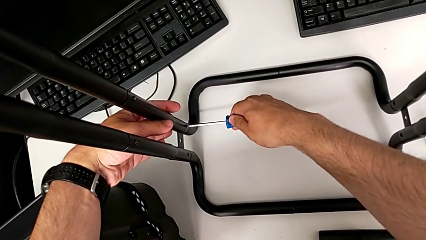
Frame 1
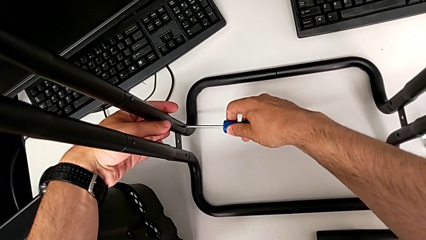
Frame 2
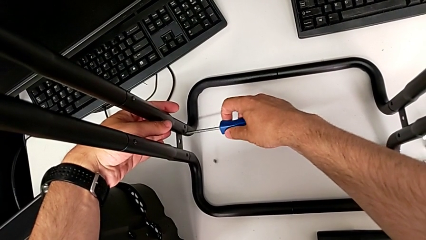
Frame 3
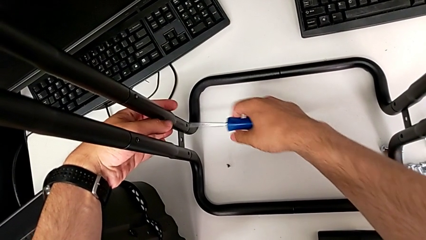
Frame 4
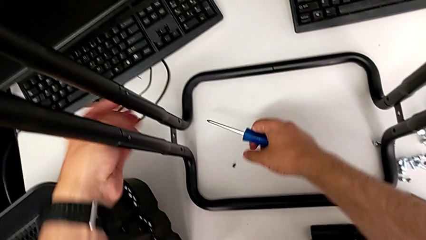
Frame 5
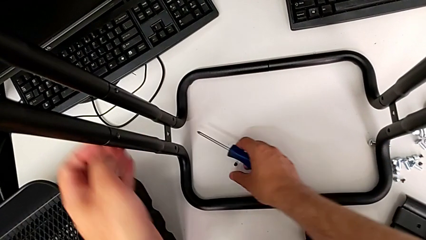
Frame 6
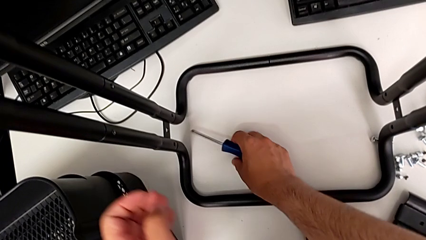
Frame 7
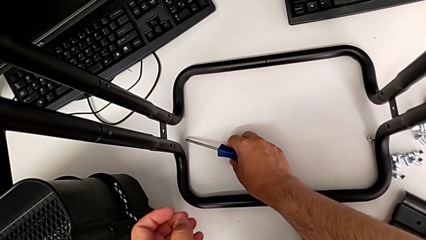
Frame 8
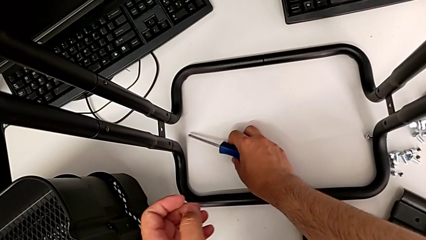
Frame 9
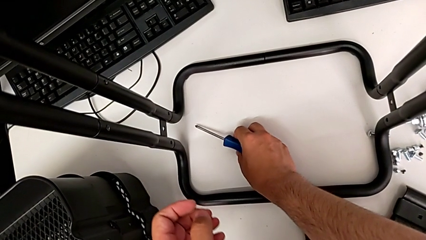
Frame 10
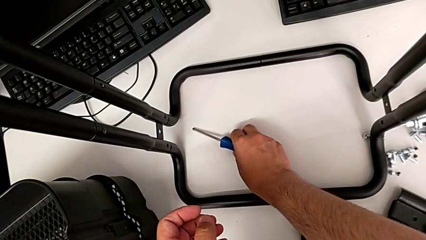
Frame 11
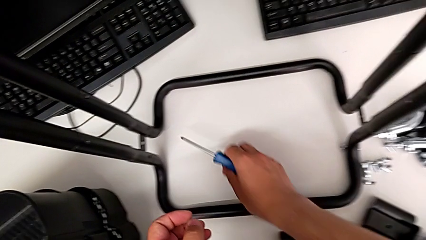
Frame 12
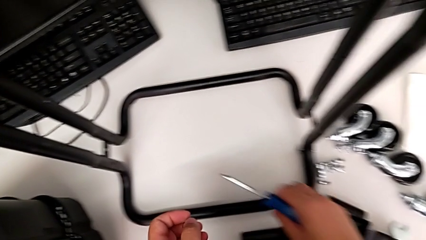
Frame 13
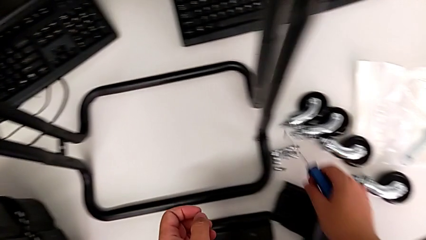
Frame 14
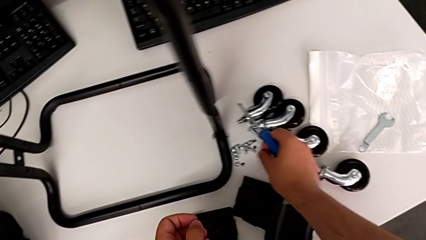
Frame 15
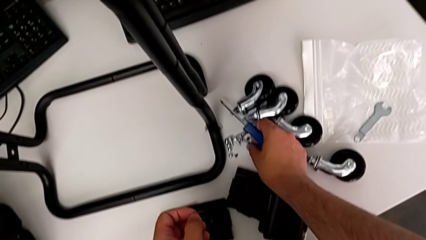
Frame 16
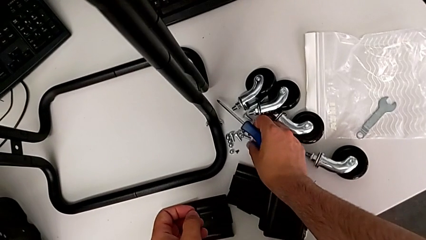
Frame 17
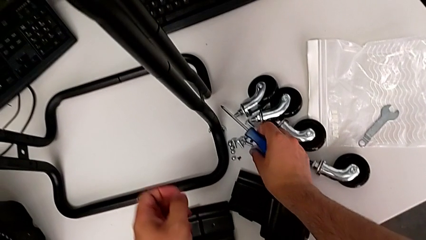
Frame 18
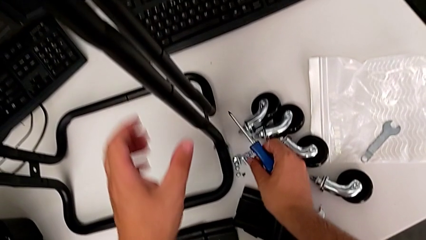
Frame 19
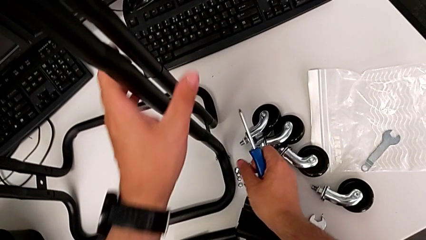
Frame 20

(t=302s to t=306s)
The camera wearer is unscrewing the second side bar. They grab the second screw and place it.

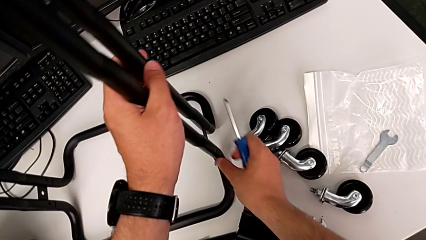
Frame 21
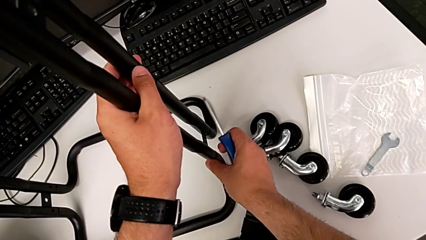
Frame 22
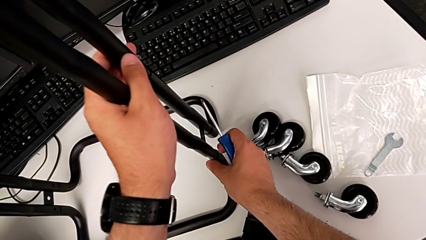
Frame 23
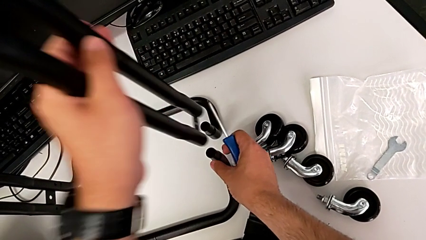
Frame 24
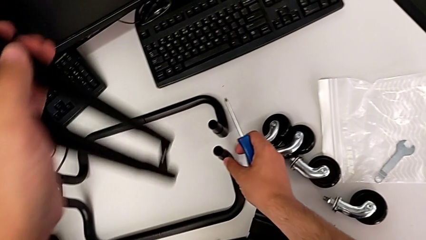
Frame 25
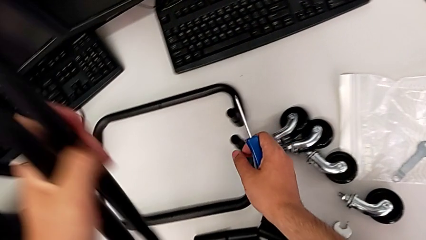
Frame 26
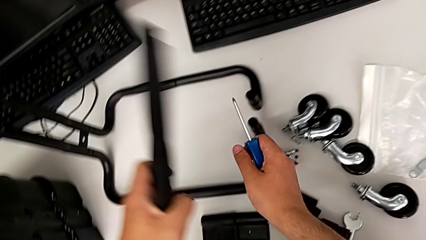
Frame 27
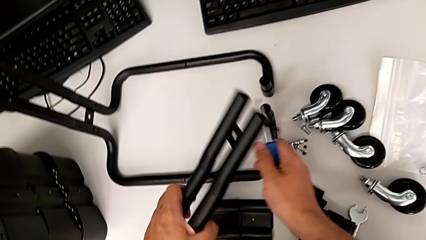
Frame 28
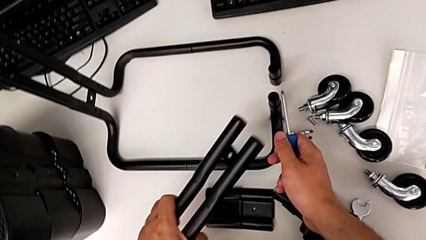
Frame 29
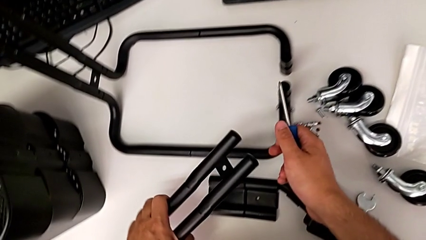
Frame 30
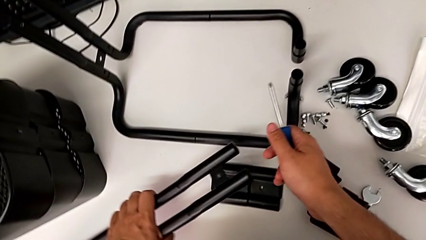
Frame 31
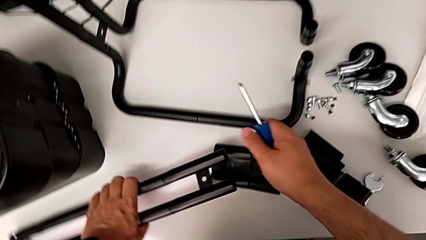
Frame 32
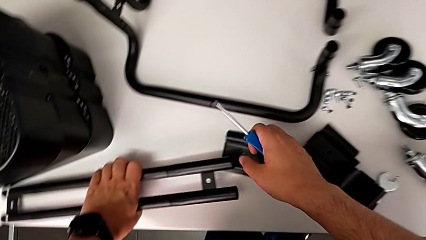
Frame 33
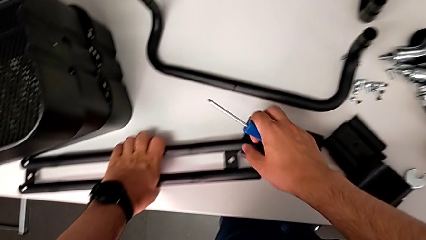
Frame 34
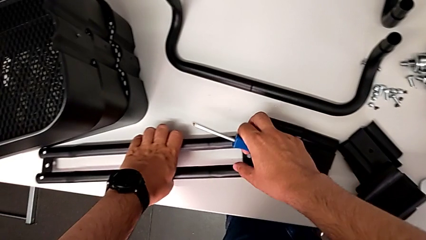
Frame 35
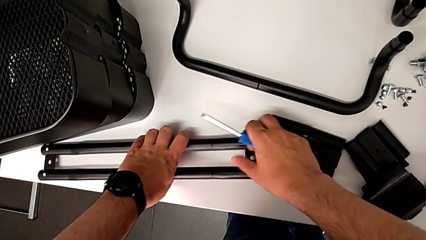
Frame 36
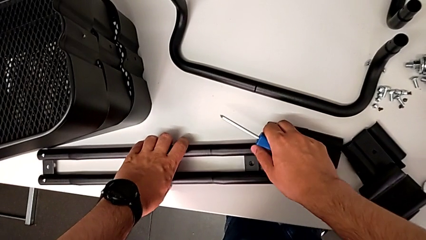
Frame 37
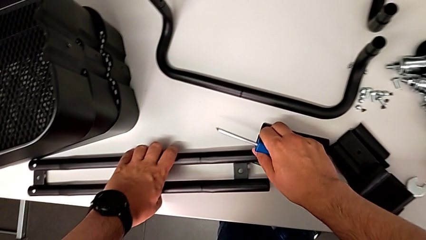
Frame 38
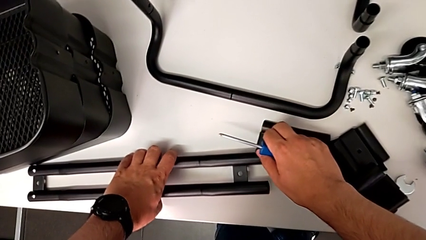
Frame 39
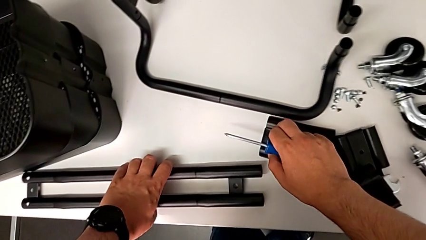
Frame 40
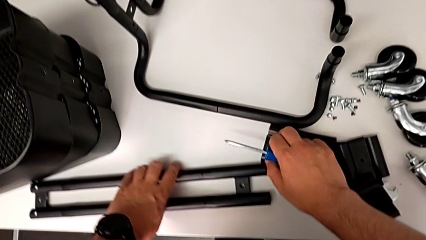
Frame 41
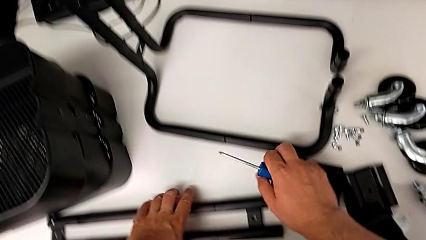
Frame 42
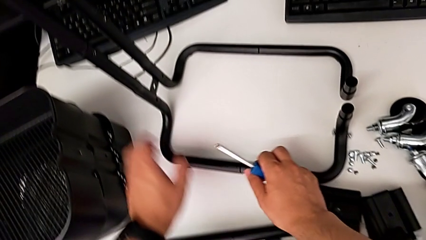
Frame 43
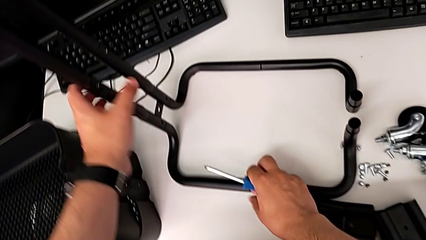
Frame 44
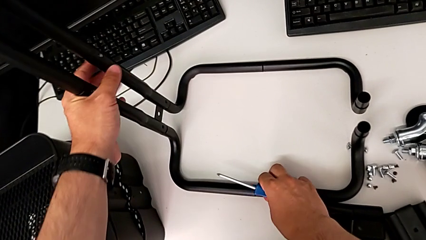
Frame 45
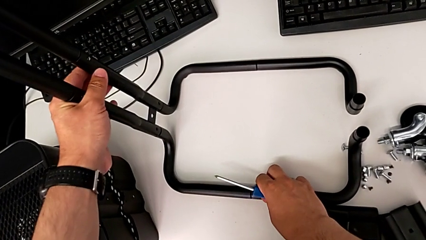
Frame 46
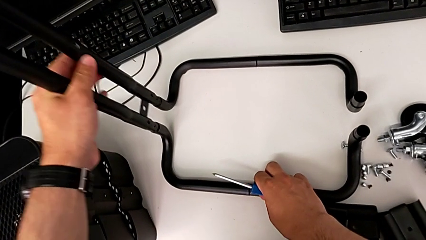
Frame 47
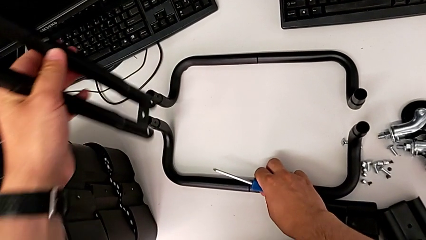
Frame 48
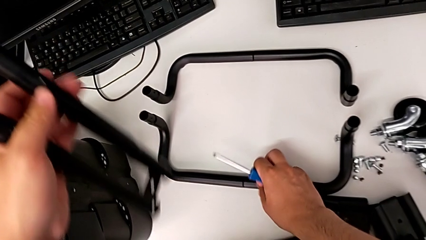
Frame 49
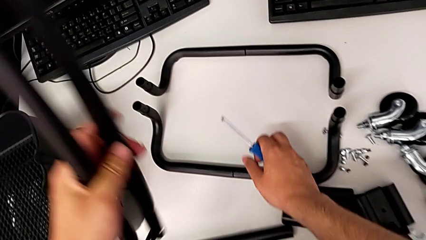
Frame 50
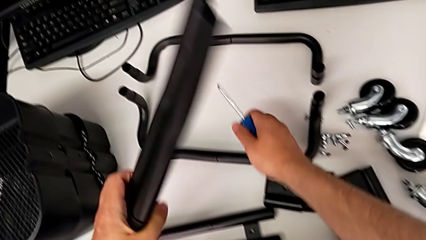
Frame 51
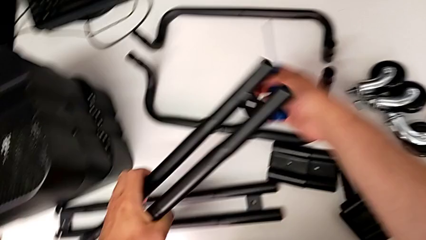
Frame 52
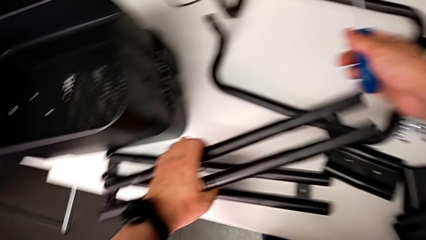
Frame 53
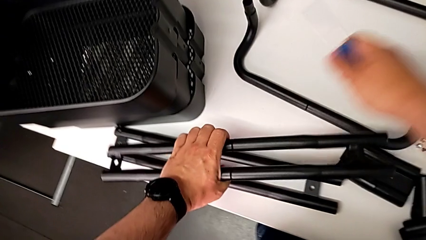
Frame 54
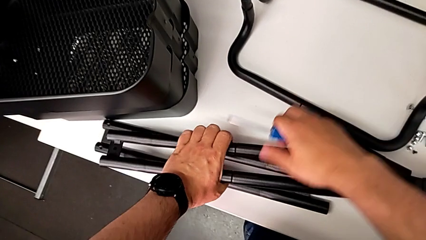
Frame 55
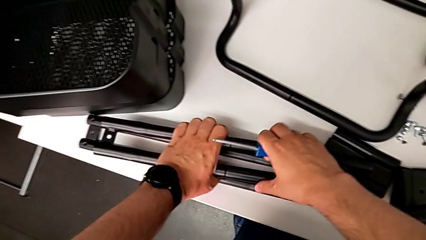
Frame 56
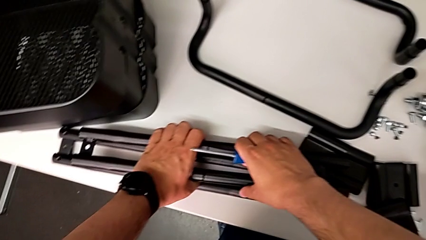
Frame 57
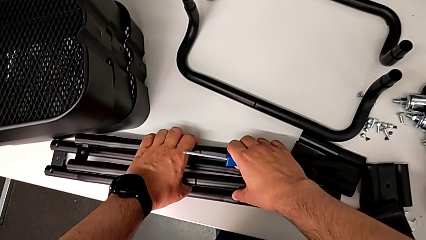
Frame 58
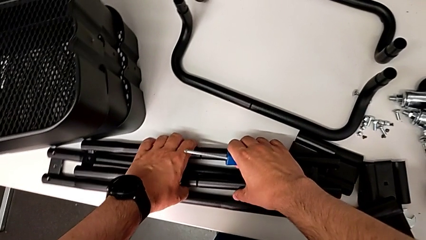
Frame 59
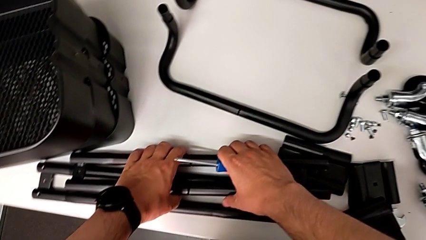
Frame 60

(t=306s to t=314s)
The camera wearer disassembles the sidebars. They disassemble the first leg, place it, disassemble the second leg and place it.

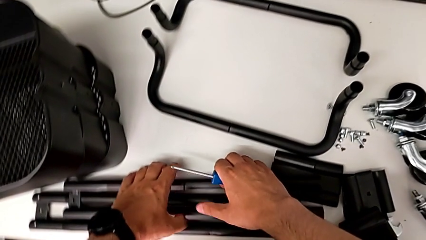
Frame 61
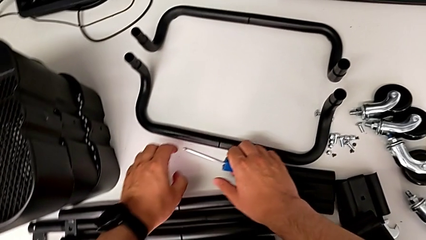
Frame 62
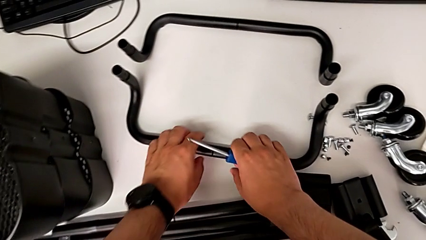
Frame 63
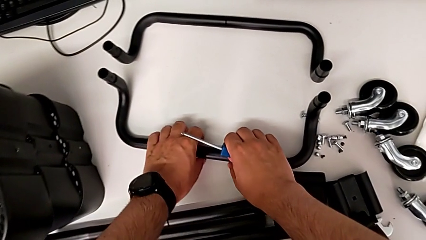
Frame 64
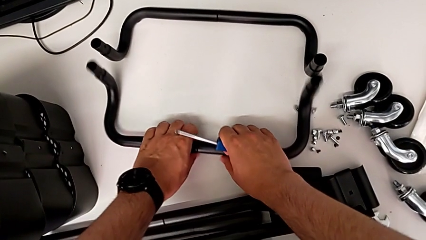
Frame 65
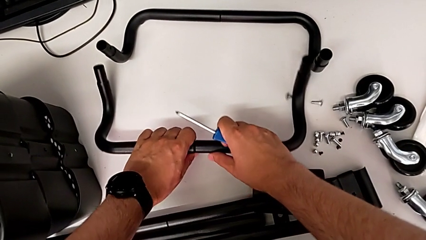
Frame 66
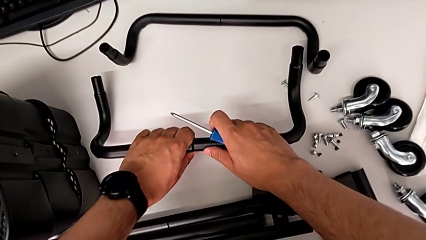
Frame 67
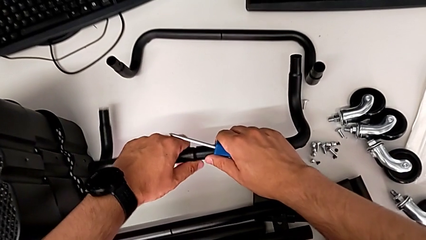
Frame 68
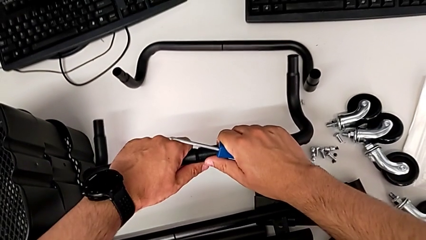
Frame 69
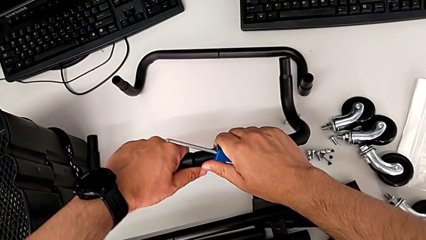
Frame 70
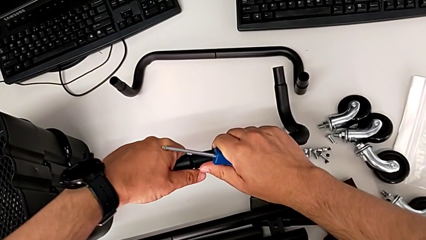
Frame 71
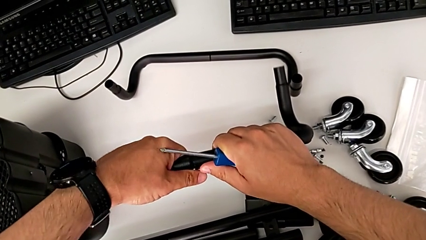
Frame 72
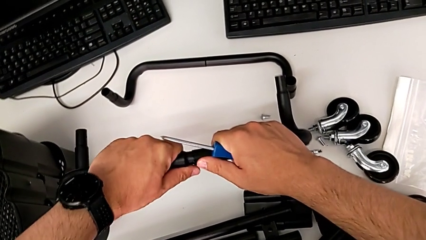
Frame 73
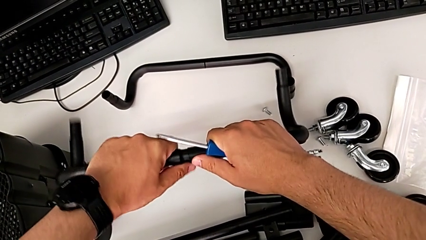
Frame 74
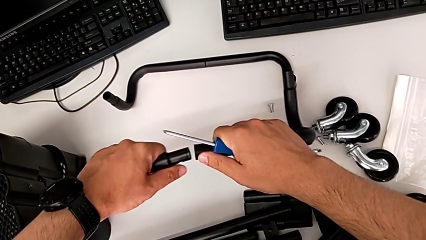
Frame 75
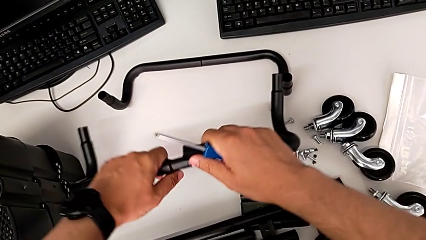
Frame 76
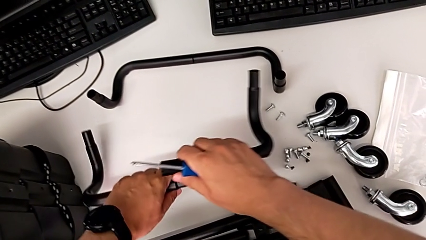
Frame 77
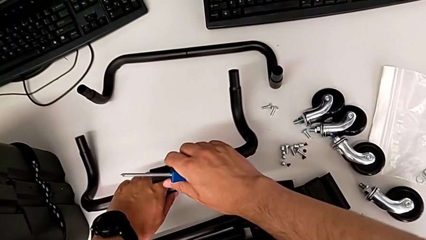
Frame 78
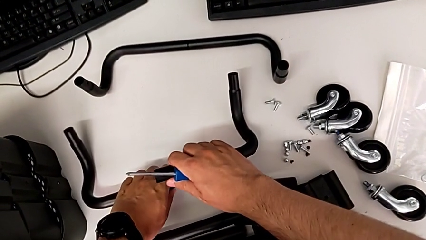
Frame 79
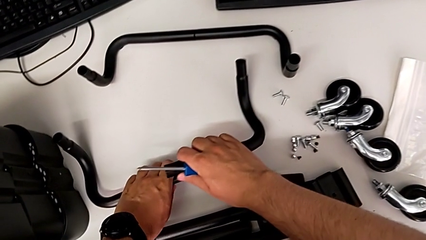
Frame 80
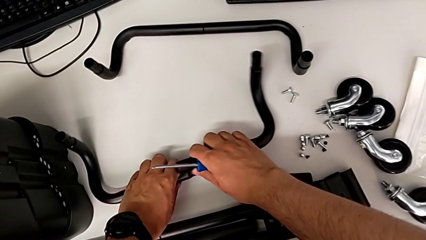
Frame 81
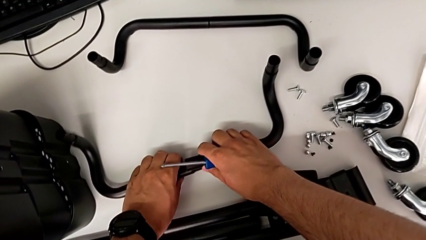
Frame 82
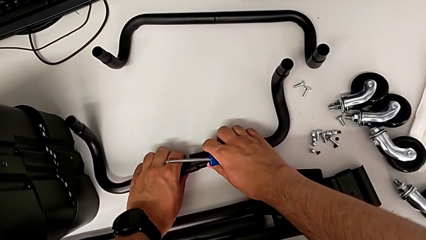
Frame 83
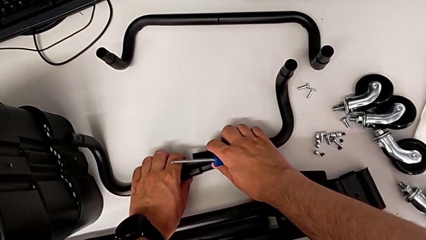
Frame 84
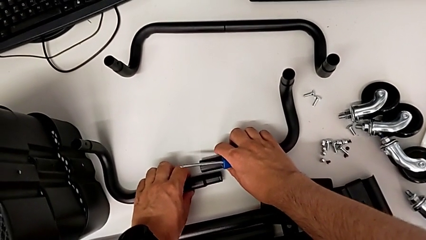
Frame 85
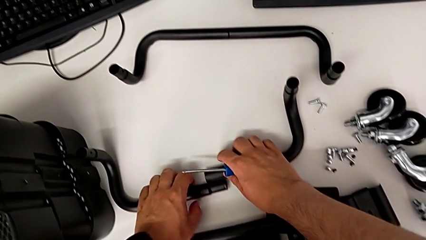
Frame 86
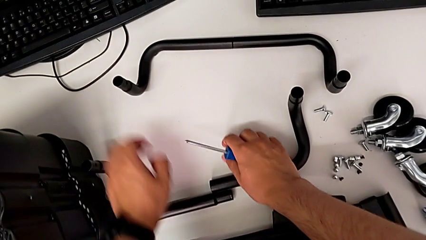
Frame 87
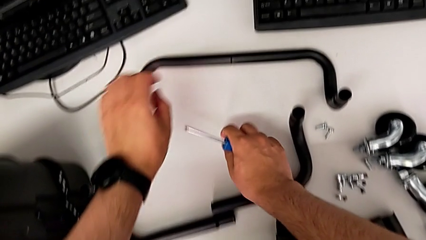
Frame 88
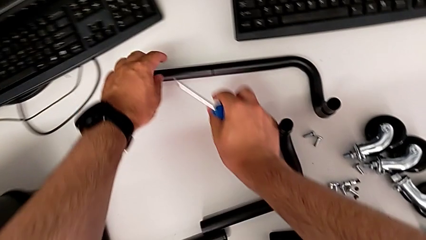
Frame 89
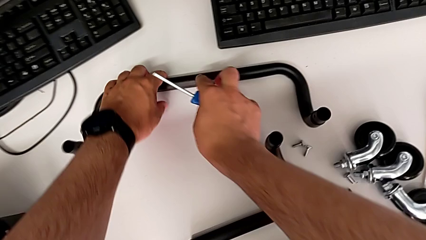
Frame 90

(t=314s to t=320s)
The camera wearer is disassembling the base frame of the cart. They grab the first half frame, lift it, disassemble it and place it.
